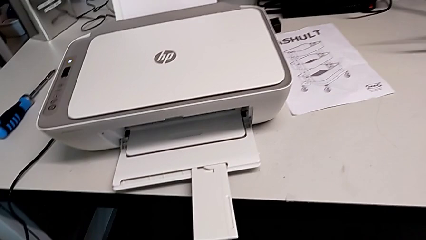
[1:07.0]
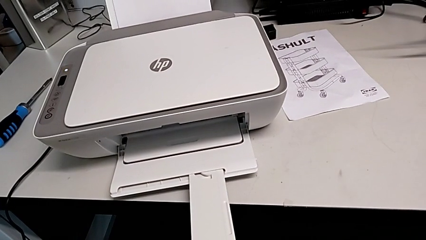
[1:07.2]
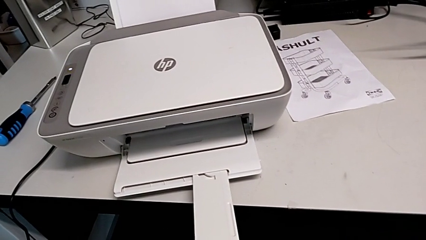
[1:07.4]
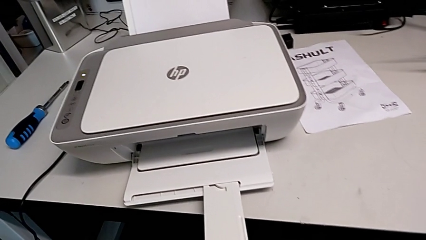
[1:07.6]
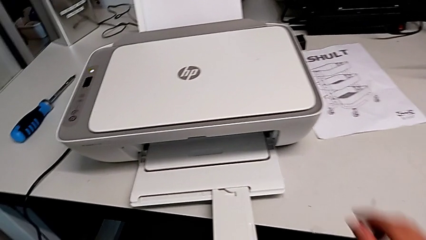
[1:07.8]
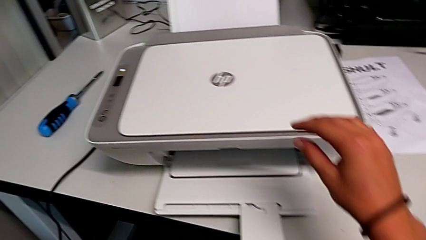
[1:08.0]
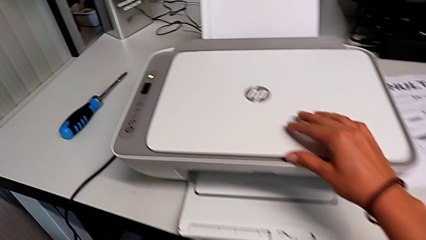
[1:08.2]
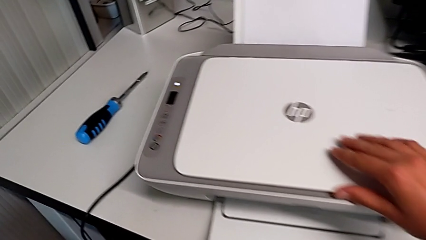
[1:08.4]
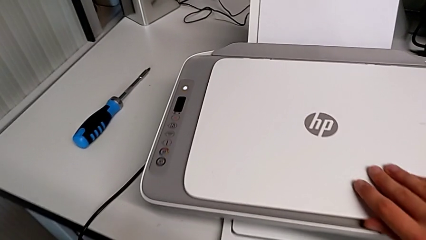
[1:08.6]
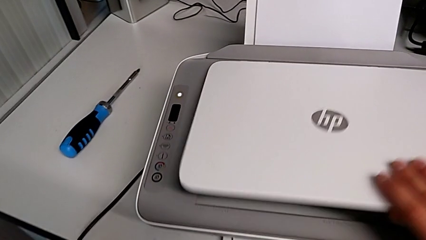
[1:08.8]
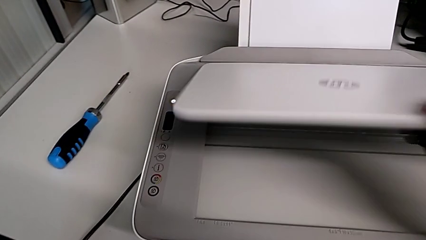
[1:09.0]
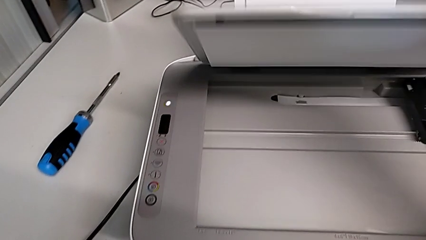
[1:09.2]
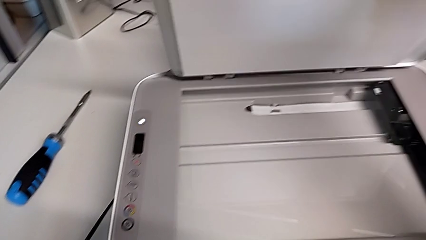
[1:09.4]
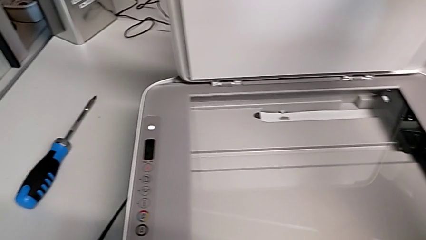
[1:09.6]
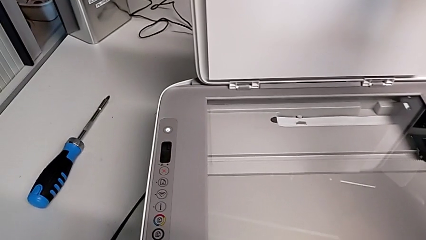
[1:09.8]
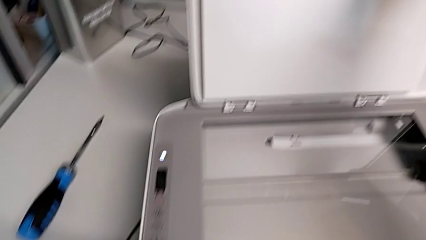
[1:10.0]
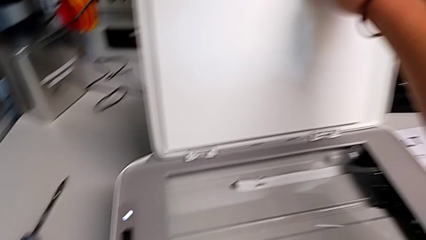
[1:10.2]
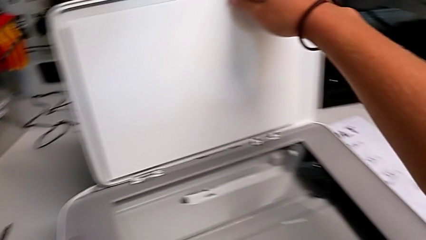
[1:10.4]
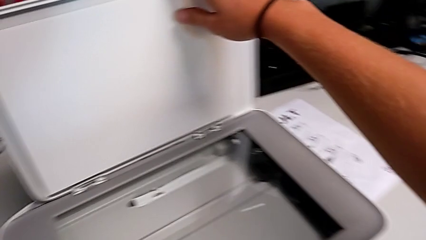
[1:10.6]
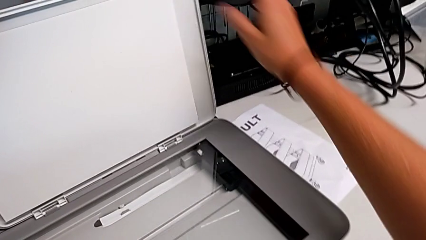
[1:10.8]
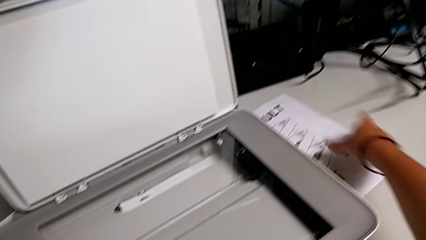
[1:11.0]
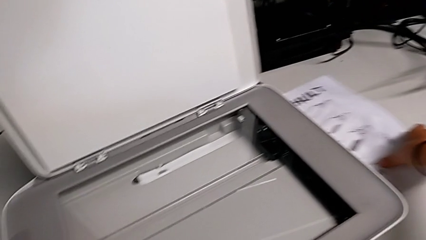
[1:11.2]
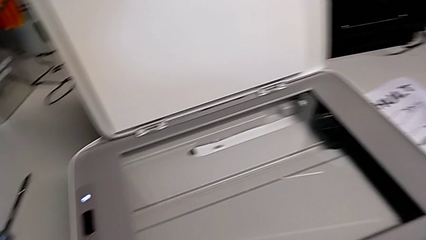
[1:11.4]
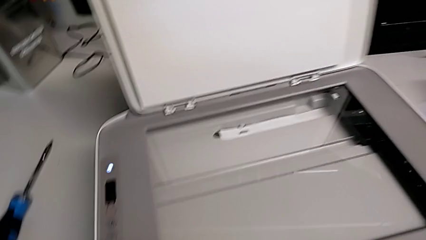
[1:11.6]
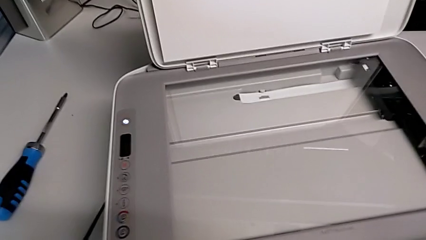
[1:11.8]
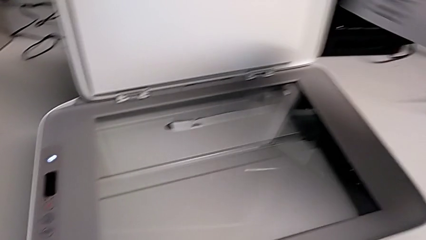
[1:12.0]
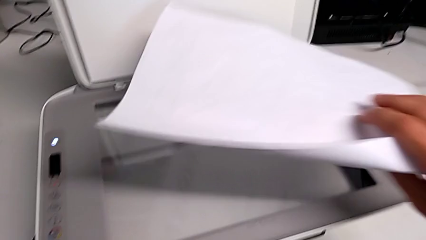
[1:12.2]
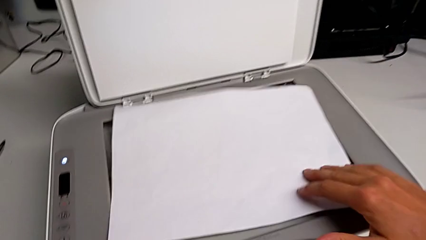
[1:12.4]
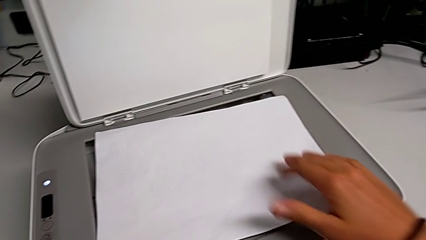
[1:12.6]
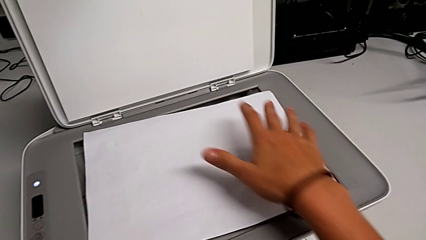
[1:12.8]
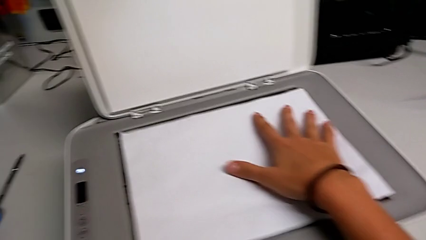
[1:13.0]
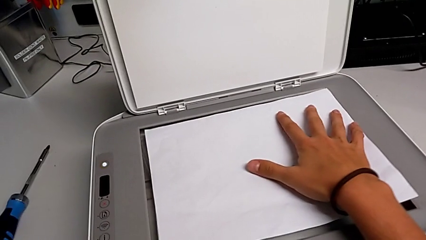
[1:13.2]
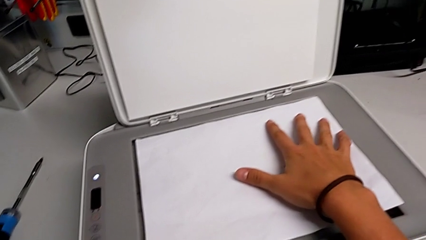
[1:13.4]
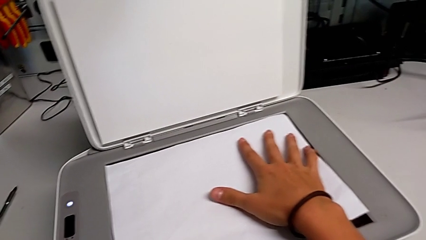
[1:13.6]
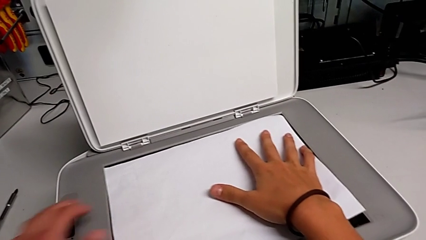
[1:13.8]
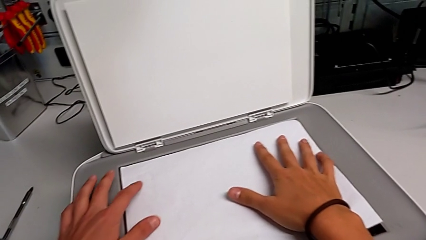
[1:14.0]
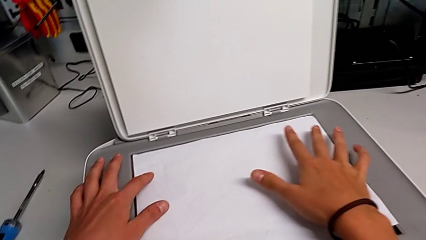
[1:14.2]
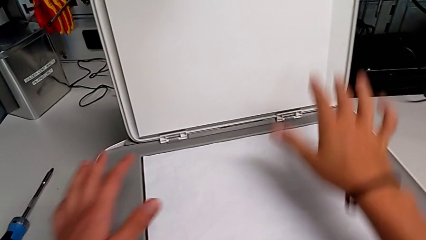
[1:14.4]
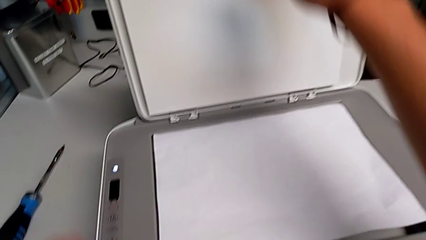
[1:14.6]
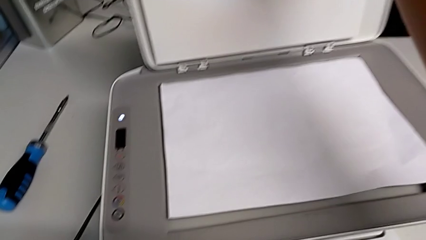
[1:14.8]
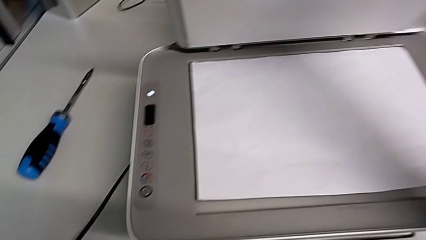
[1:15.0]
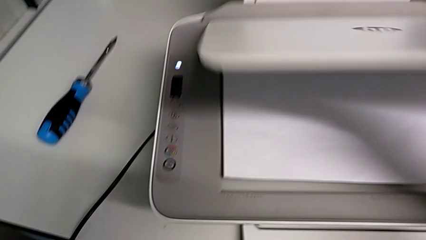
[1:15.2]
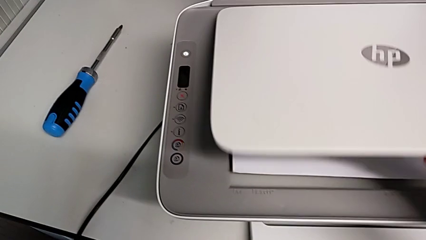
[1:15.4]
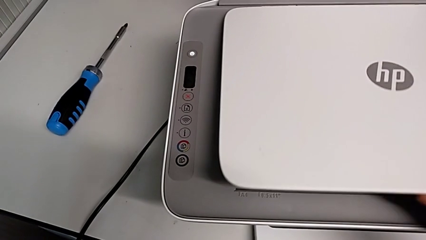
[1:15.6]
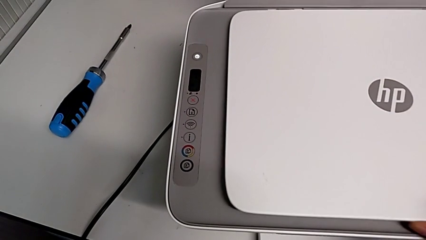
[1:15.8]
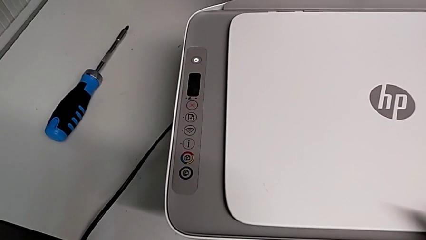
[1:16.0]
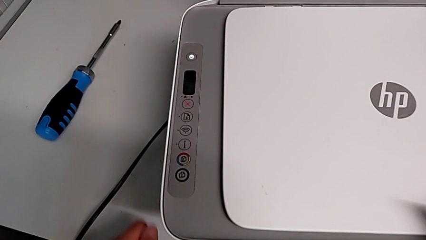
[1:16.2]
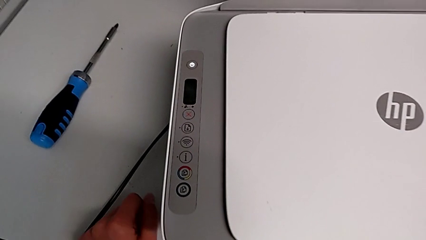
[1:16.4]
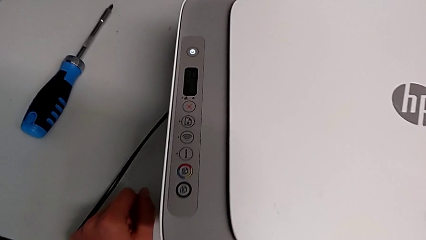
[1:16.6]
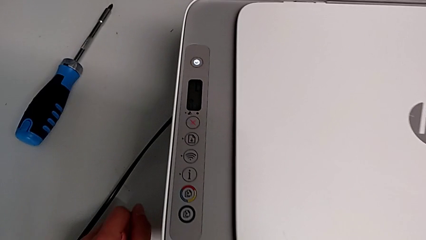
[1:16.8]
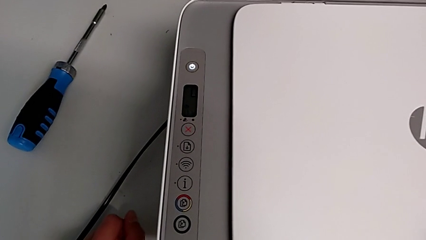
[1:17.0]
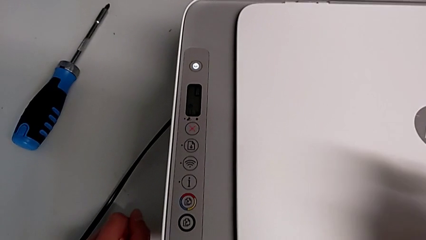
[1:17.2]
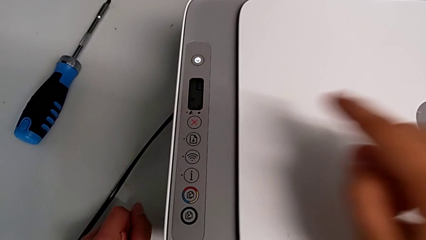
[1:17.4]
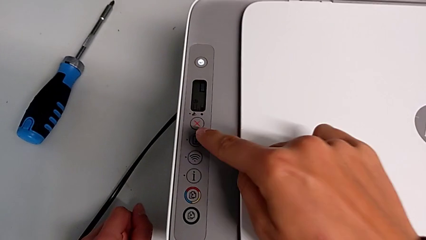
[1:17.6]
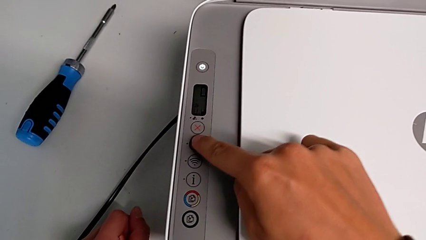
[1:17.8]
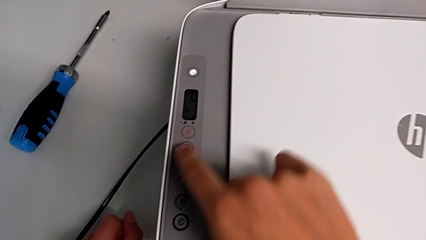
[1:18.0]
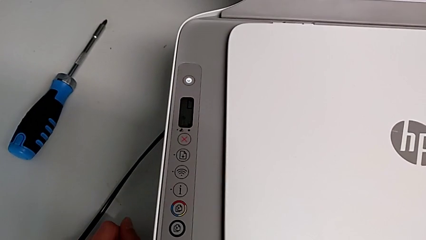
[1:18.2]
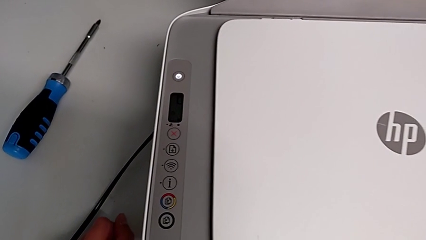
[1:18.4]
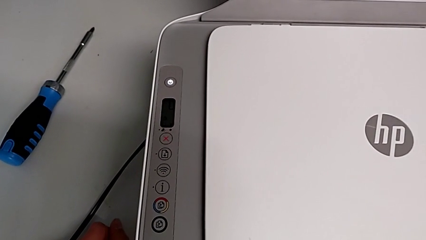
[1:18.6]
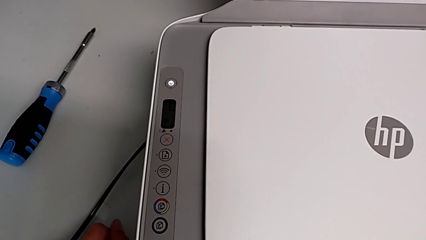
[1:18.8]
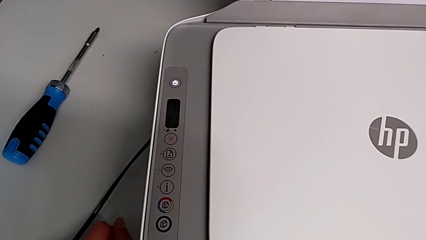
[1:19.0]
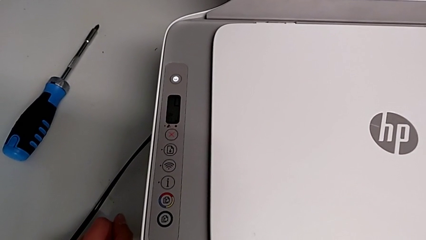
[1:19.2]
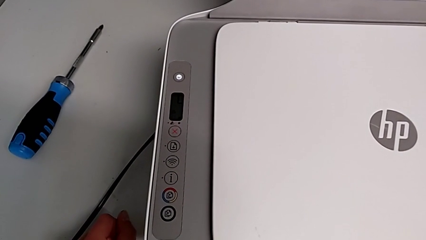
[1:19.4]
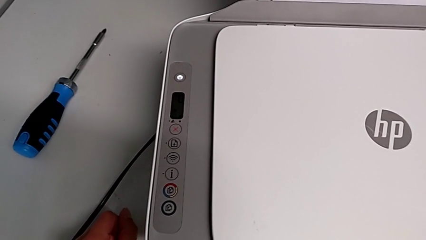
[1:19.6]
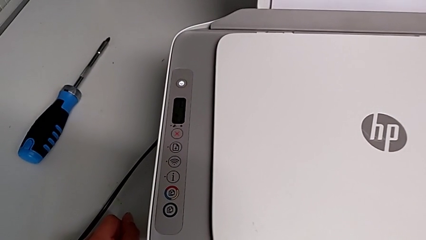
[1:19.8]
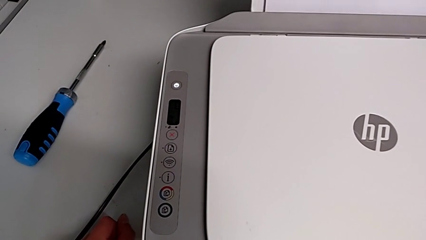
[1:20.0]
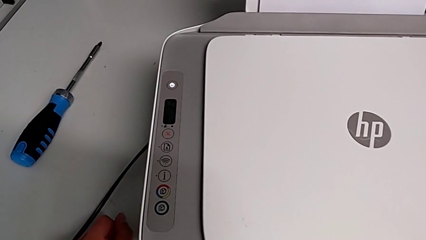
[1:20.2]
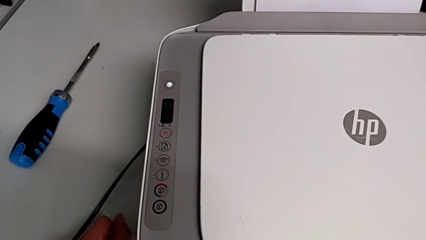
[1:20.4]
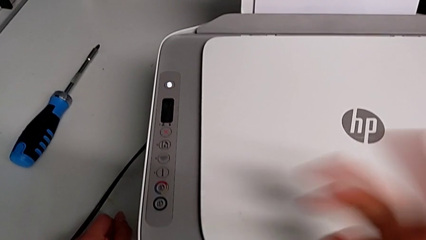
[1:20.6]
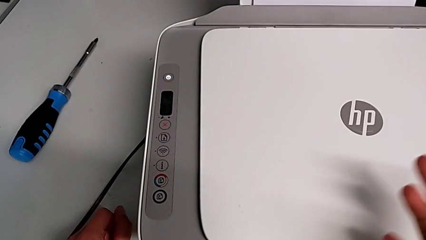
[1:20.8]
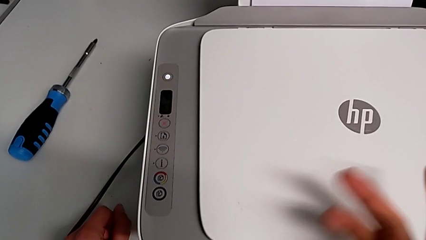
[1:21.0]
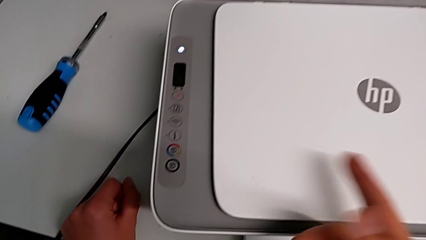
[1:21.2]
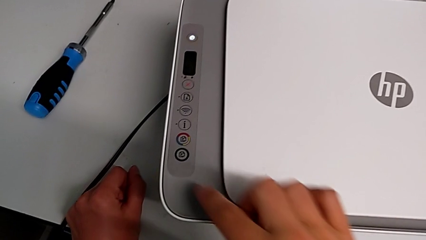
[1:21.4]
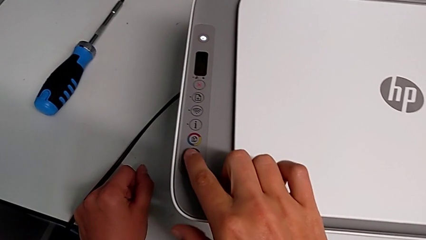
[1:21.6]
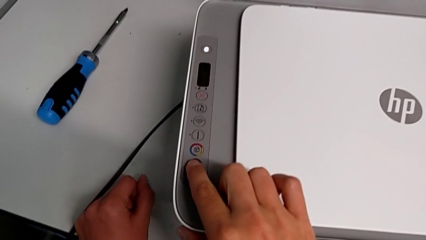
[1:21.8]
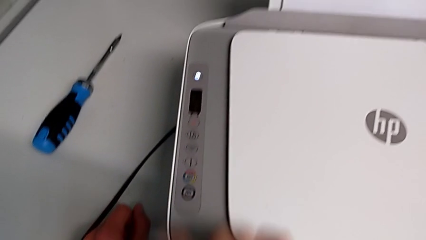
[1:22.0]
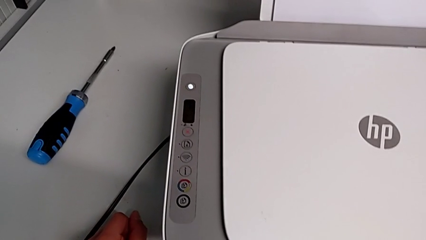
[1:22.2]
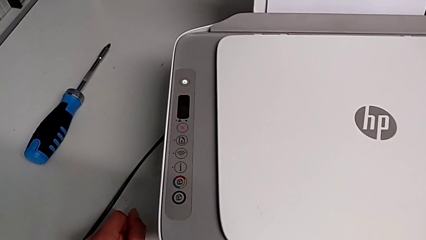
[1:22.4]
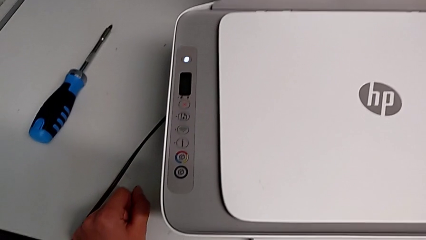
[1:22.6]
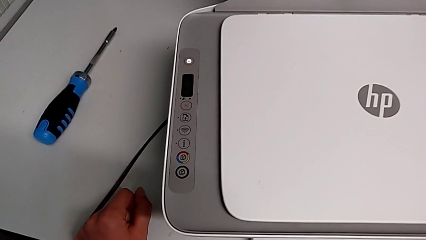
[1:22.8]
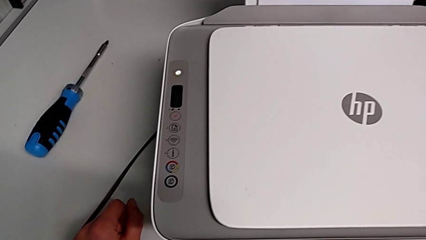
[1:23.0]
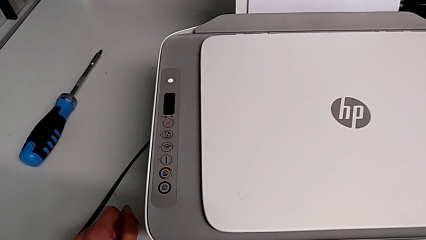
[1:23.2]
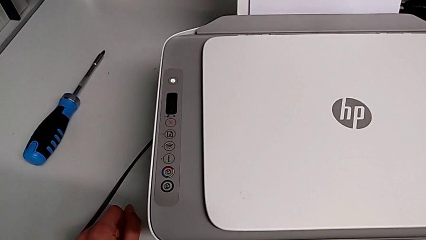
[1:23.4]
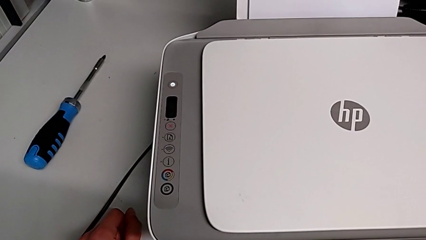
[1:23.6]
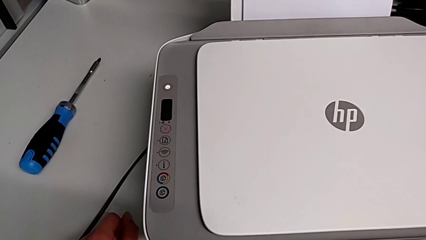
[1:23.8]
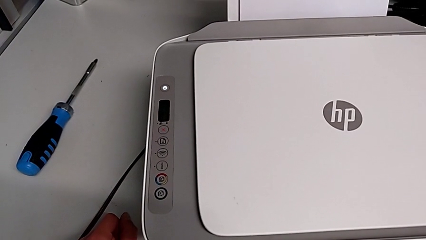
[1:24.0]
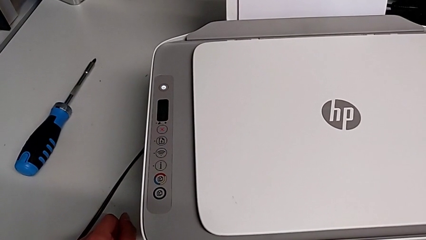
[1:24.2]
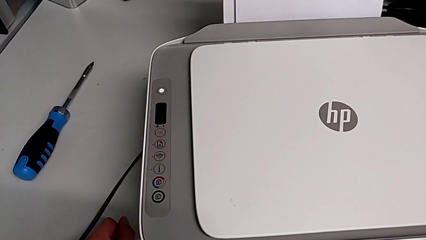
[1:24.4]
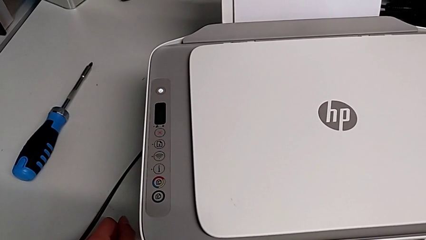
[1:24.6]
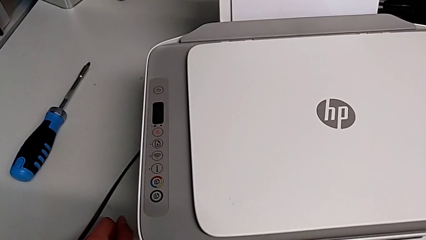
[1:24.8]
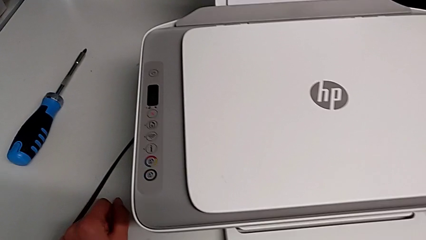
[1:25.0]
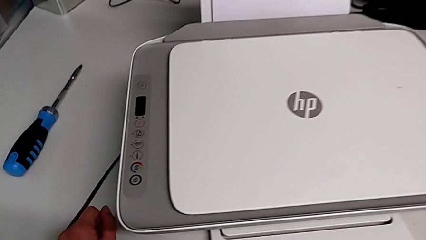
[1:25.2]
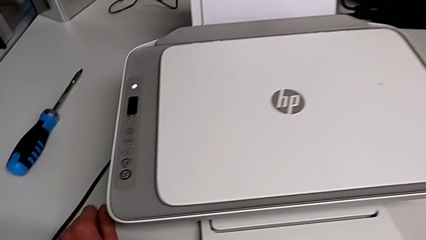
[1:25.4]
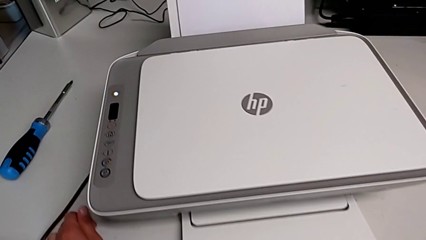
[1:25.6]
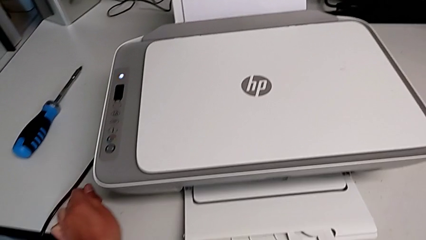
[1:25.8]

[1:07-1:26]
The camera wearer is making a copy of a black-and-white paper. They open the copy gate, grab the paper stack, align it, close the copy gate and push the button twice.
